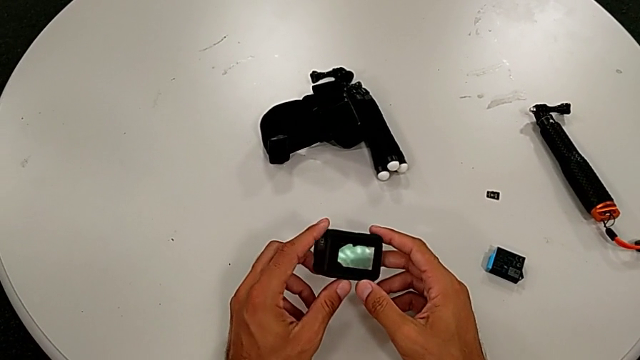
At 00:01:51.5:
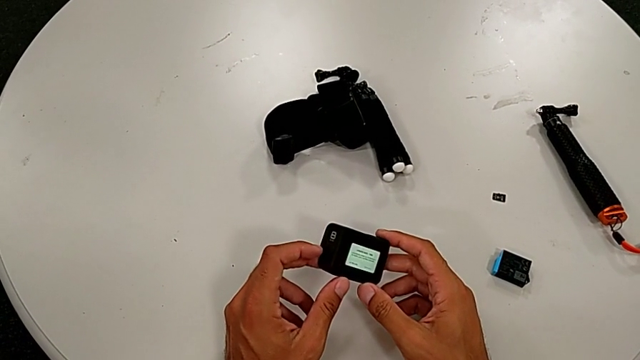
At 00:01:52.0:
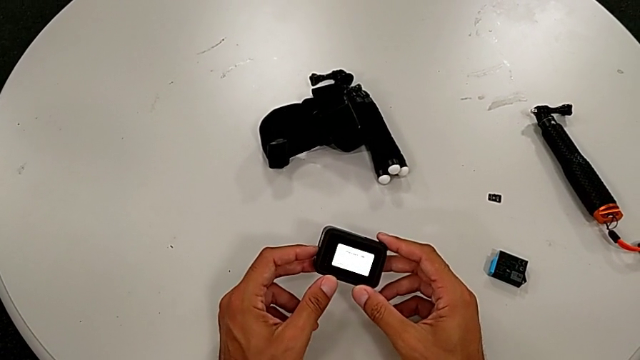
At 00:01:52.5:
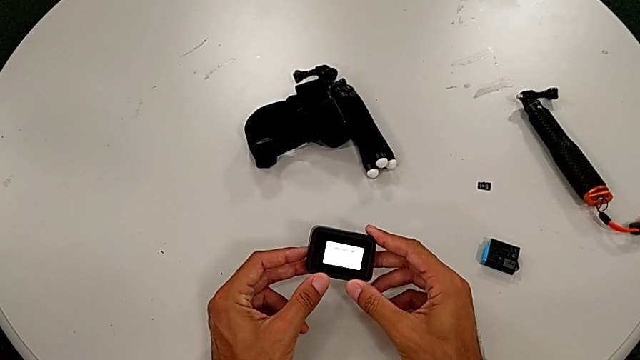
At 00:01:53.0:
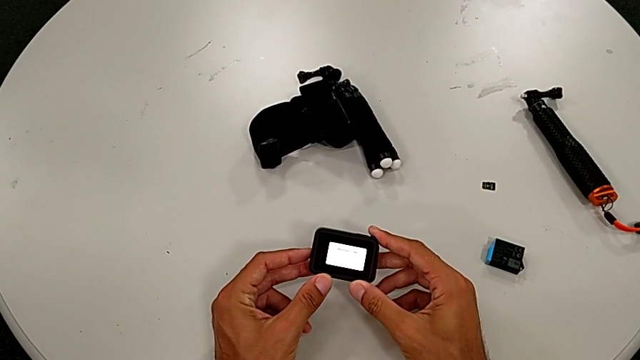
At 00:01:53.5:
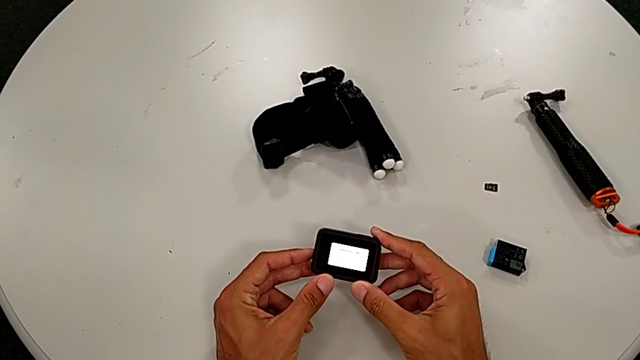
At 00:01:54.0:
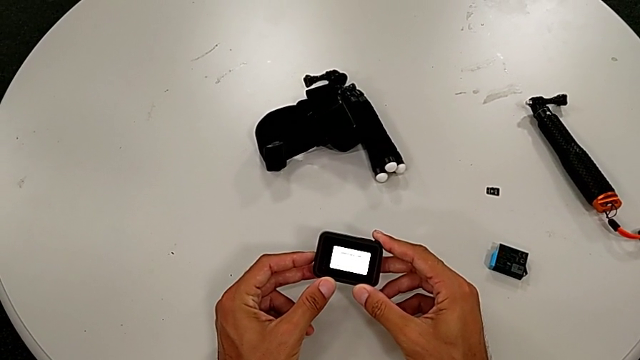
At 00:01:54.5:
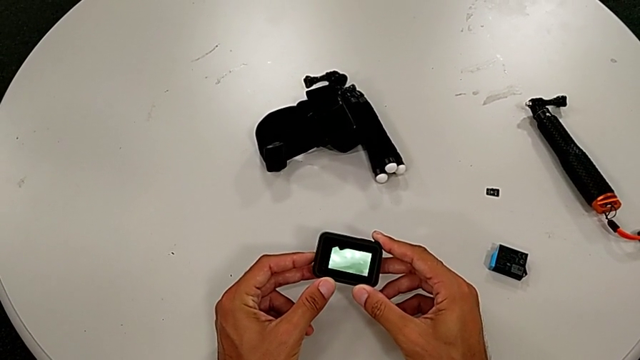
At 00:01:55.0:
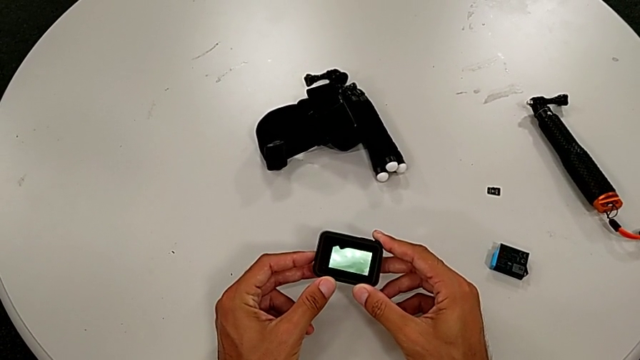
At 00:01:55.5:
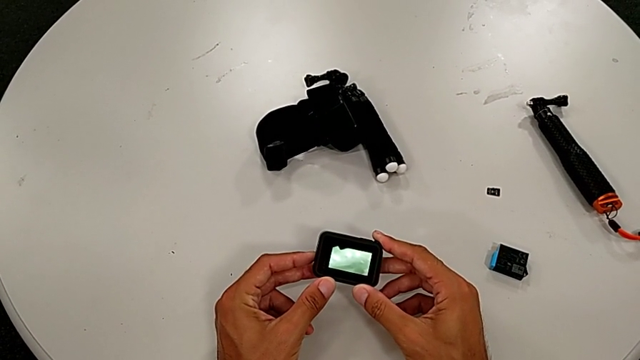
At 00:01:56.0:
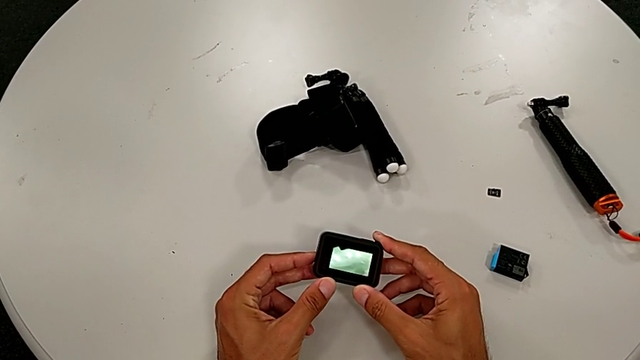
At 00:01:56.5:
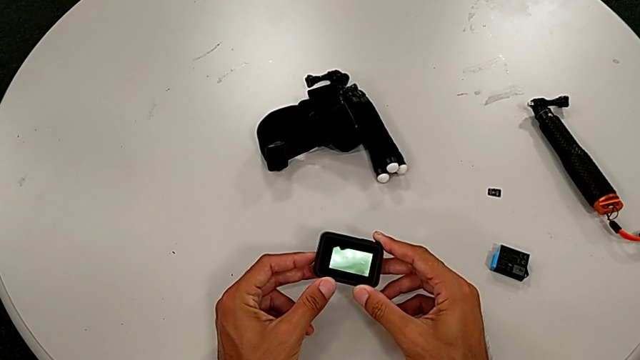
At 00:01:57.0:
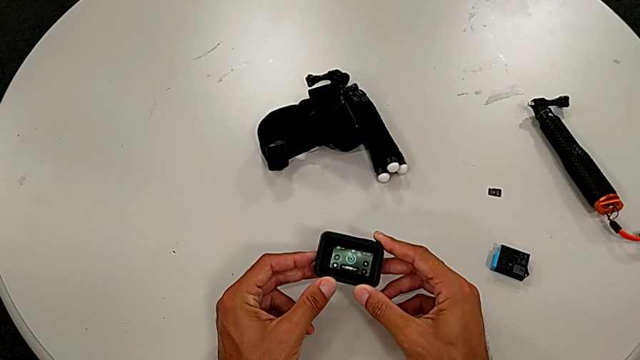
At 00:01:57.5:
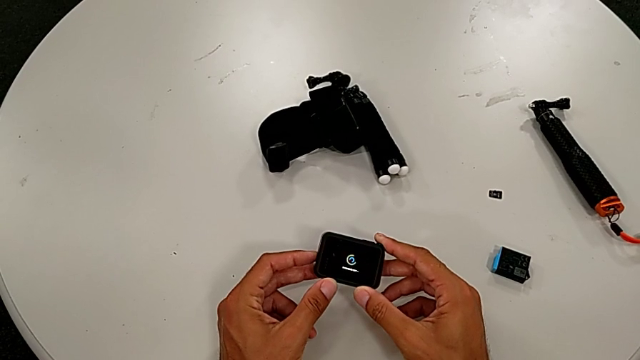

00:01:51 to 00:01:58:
The camera wearer turns off their GoPro. They turn off the GoPro.

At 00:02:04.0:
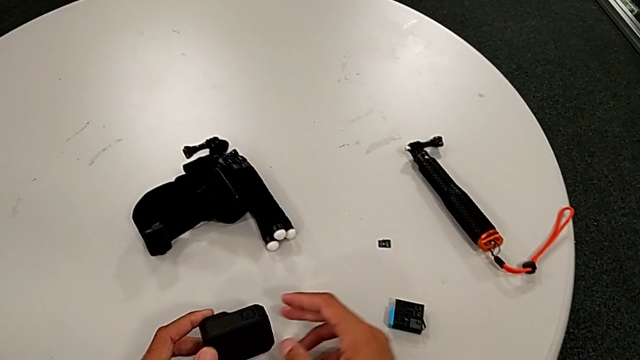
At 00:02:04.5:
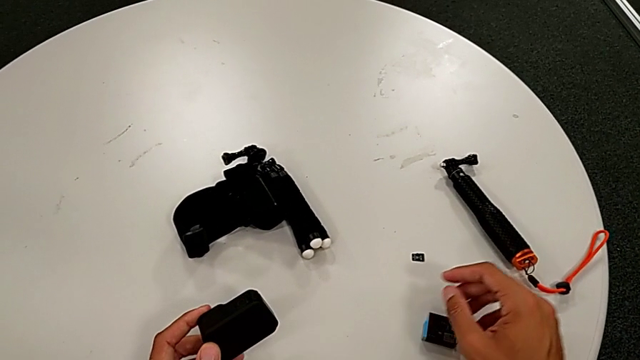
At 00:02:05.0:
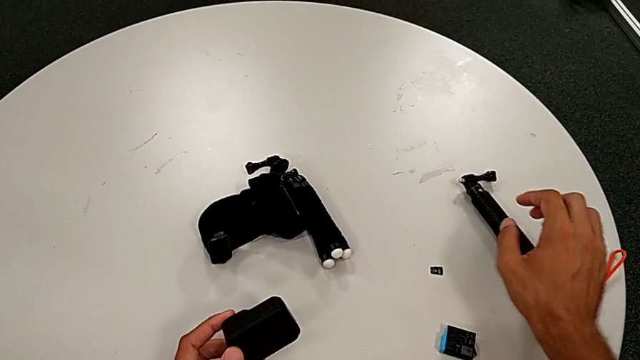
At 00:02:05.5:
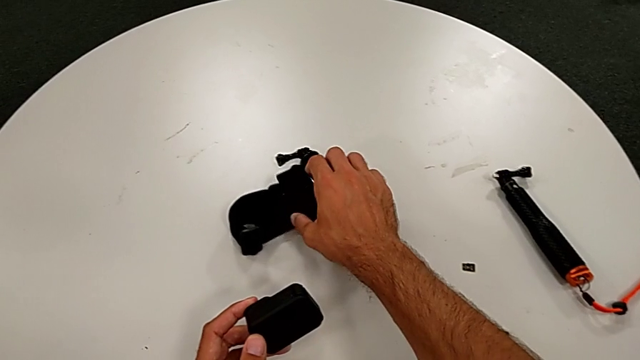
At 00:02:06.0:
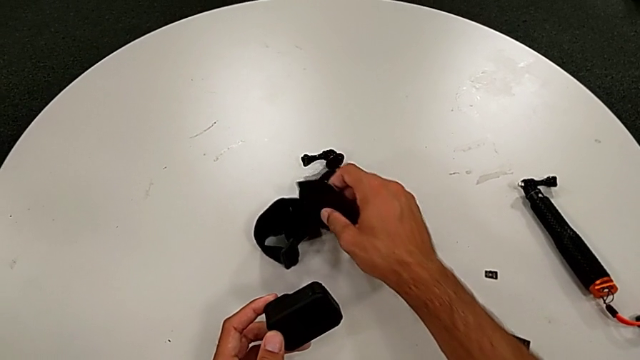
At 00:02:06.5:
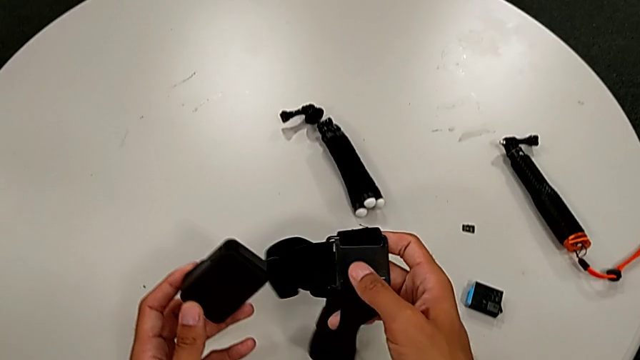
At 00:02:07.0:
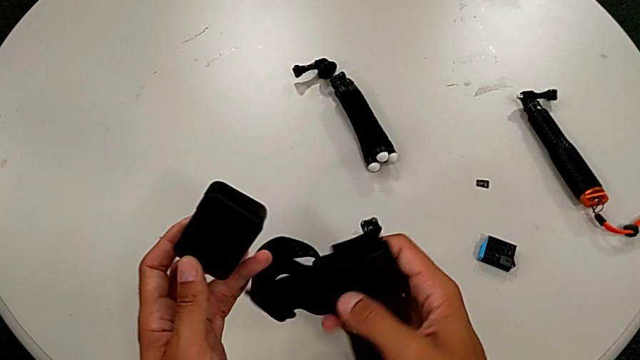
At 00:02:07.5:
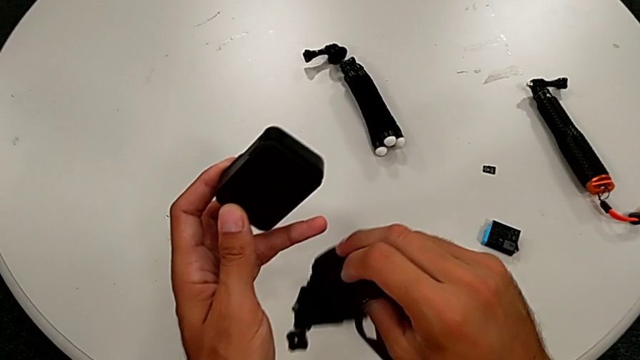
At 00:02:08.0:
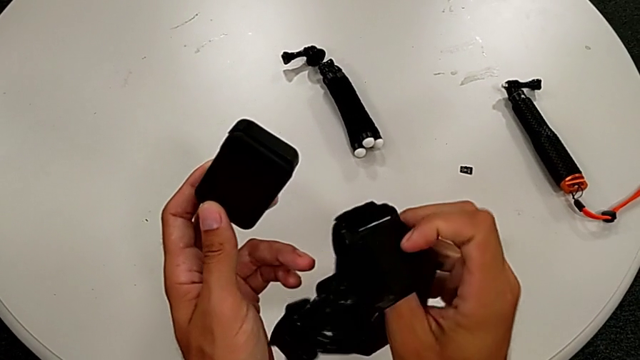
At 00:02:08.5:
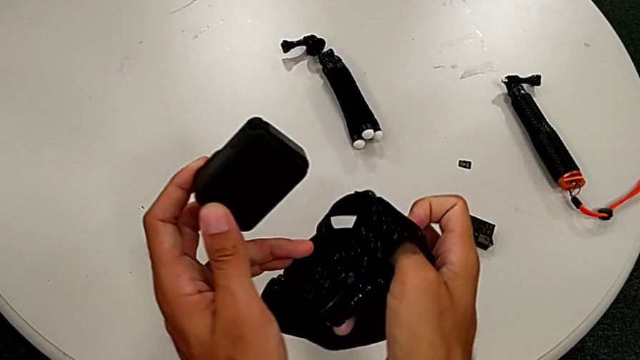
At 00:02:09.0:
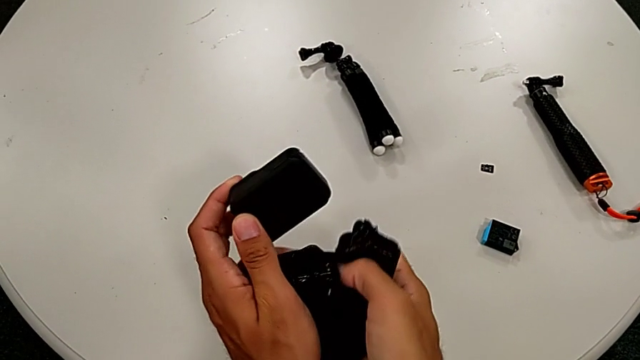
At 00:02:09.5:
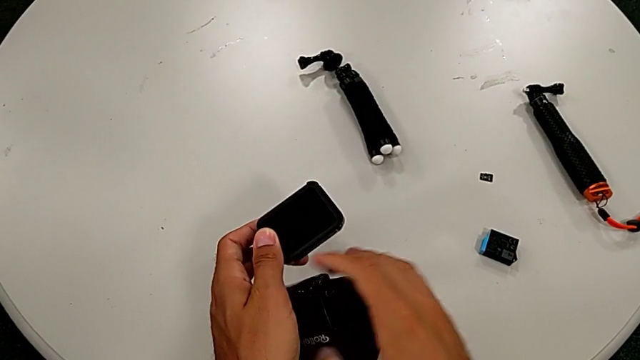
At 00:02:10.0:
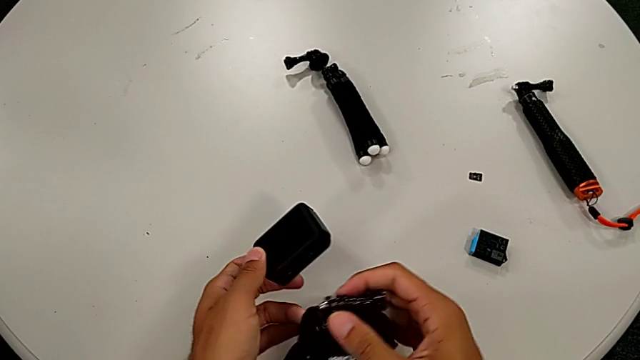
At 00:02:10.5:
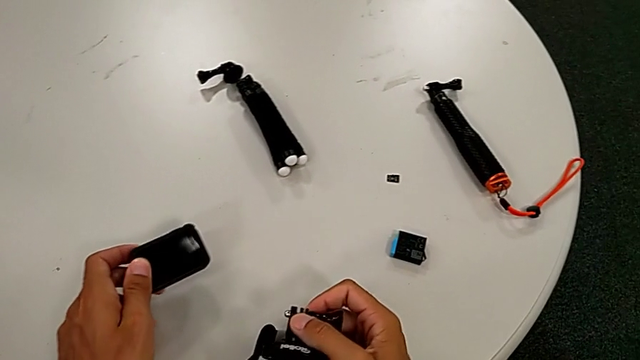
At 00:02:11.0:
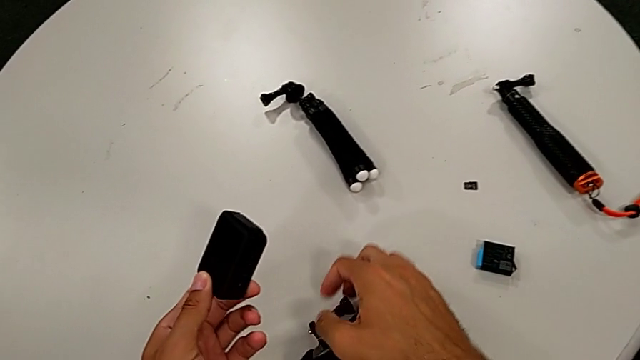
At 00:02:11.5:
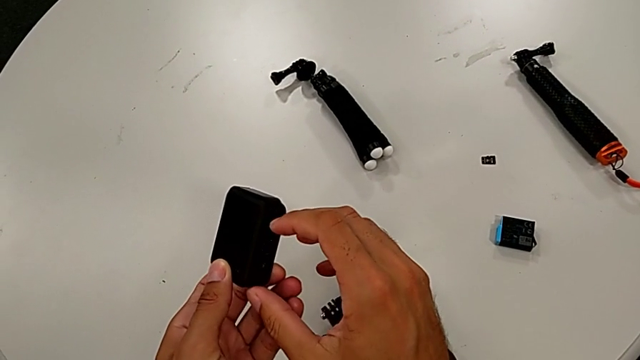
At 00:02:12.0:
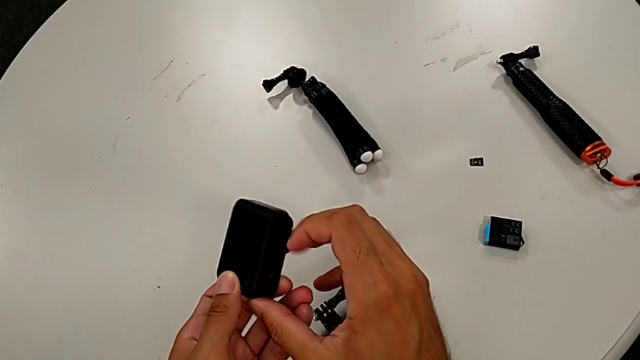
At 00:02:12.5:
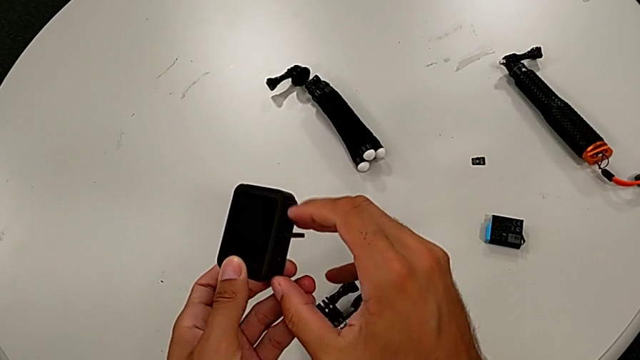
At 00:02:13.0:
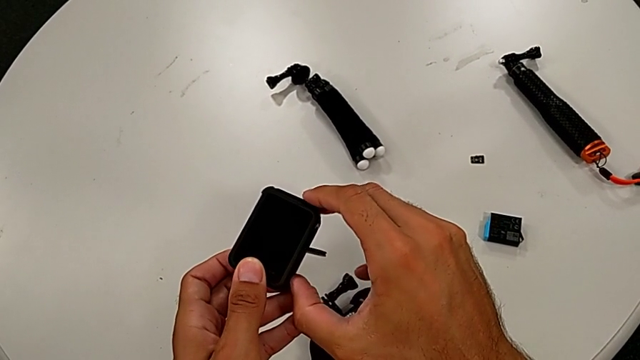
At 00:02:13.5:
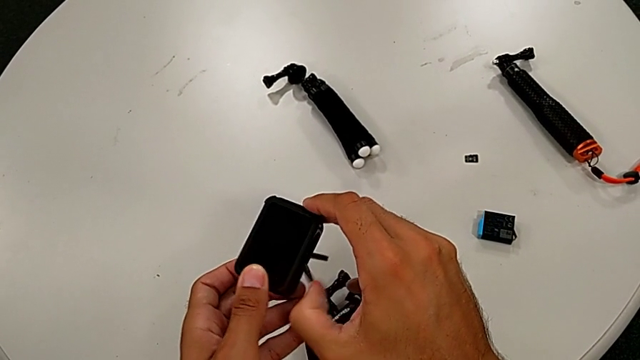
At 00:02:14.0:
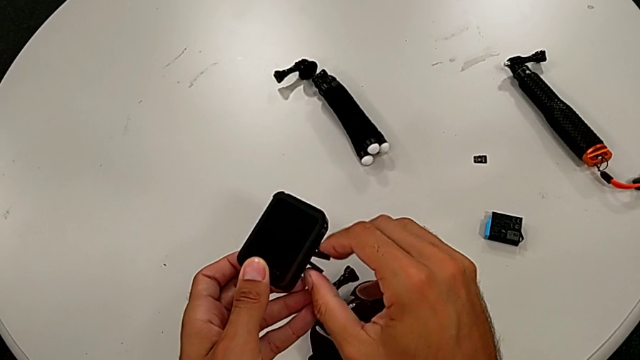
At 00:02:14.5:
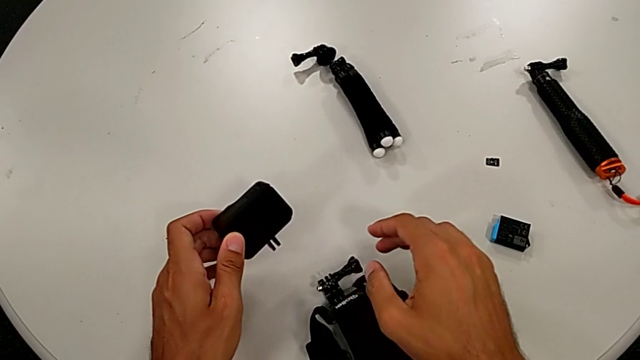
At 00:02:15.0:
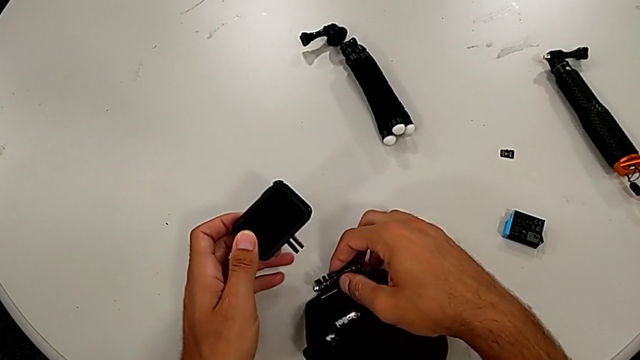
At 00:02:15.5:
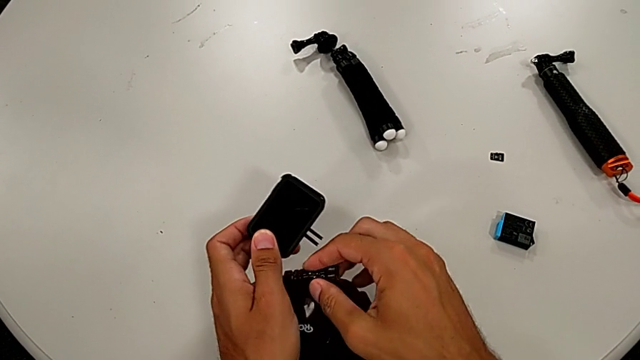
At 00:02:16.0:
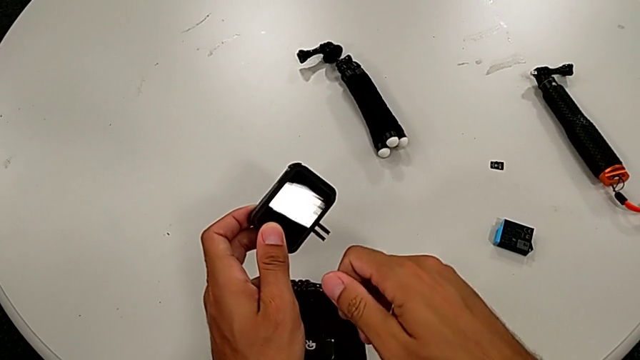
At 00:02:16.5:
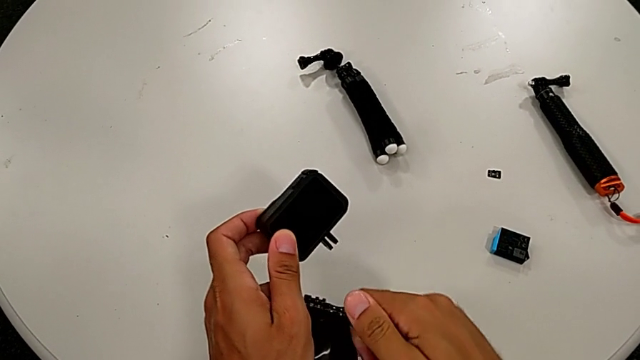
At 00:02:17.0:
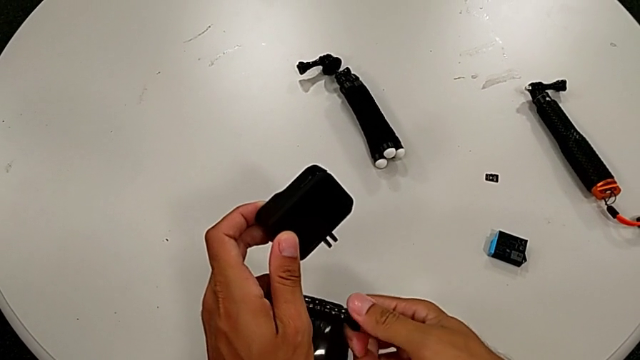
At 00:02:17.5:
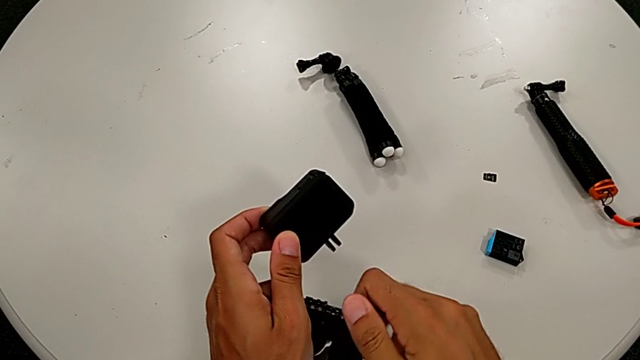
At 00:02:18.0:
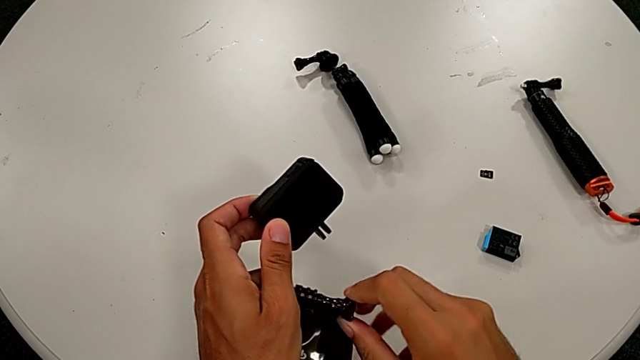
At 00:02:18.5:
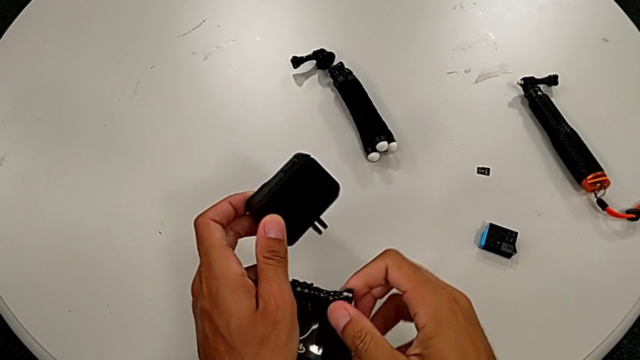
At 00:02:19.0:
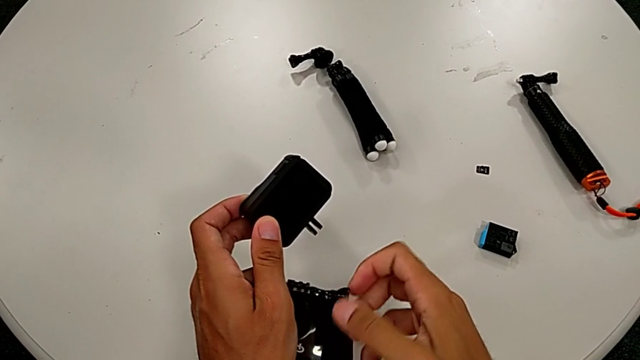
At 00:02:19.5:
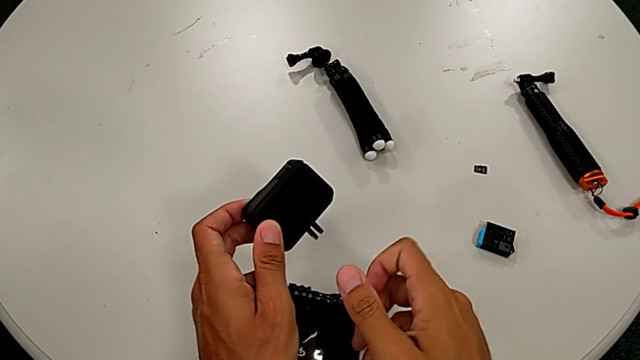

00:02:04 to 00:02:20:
The camera wearer is putting the strap. They grab the strap, inspect it, place it, pull the mounting peg, grab the strap and unscrew it.
